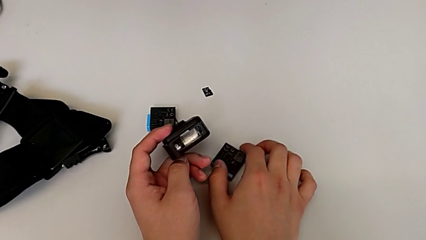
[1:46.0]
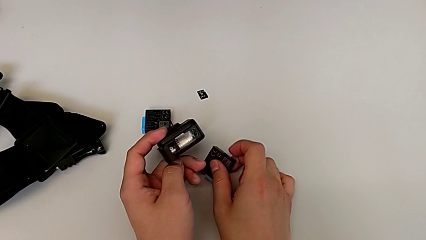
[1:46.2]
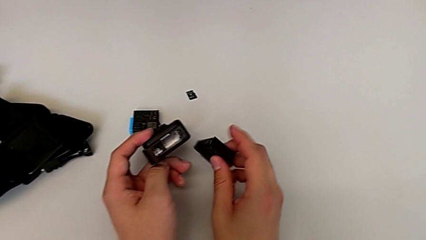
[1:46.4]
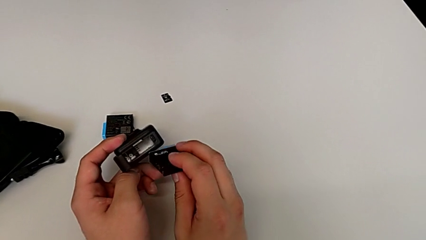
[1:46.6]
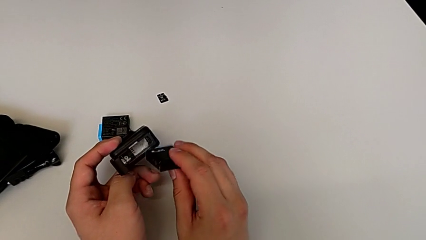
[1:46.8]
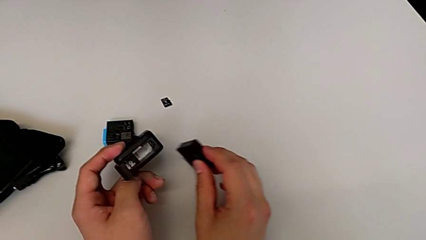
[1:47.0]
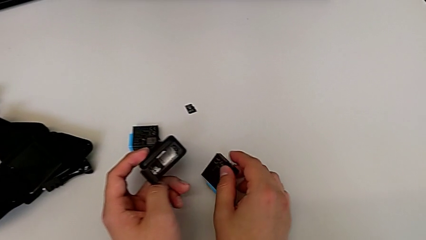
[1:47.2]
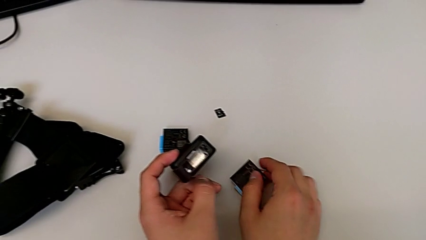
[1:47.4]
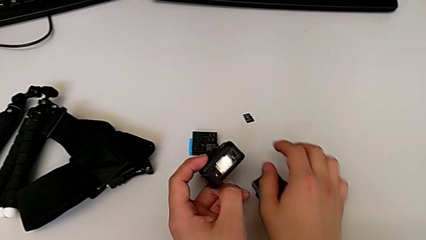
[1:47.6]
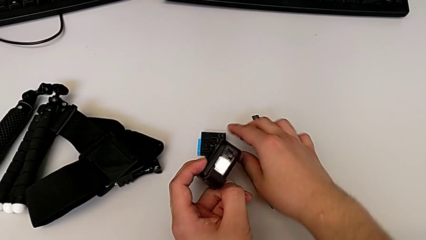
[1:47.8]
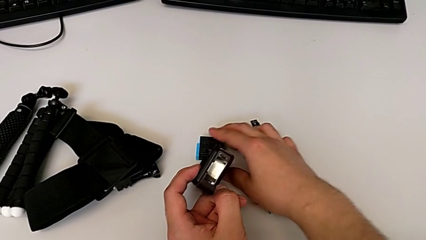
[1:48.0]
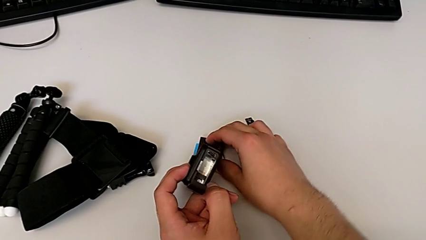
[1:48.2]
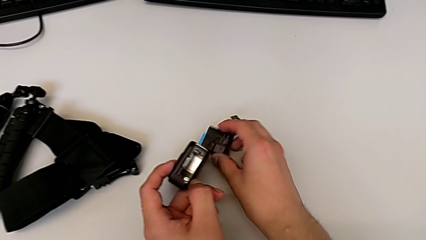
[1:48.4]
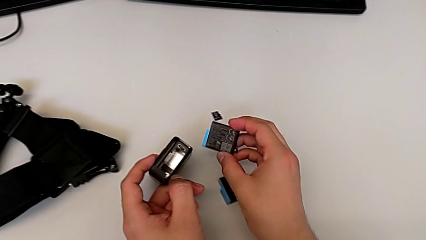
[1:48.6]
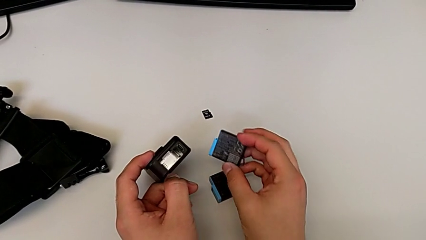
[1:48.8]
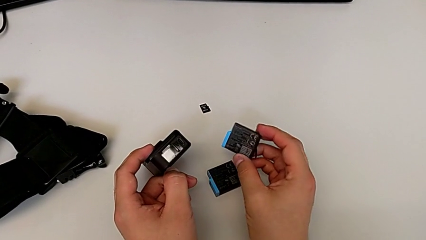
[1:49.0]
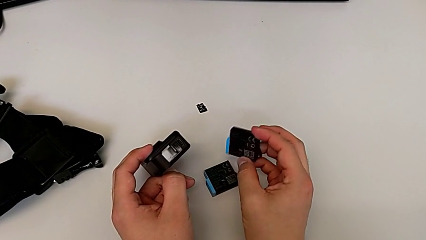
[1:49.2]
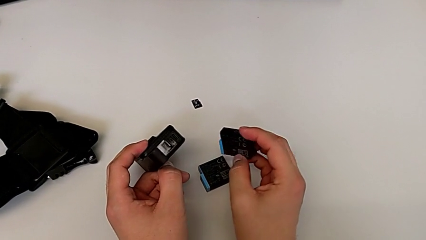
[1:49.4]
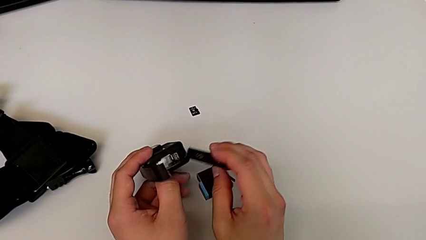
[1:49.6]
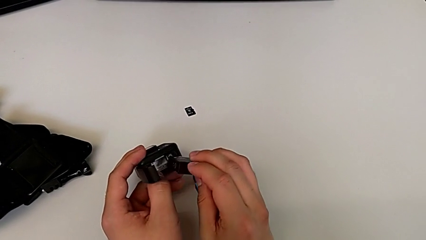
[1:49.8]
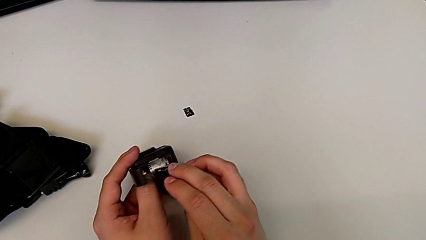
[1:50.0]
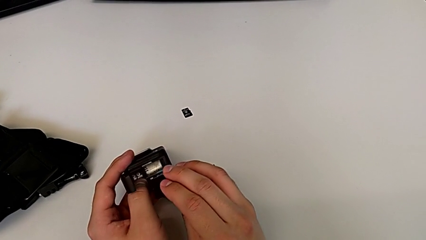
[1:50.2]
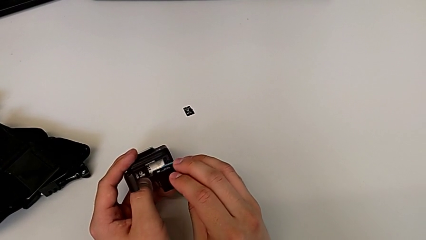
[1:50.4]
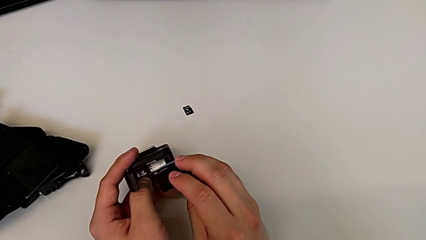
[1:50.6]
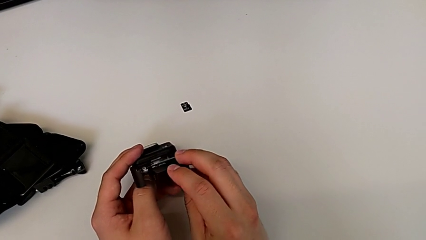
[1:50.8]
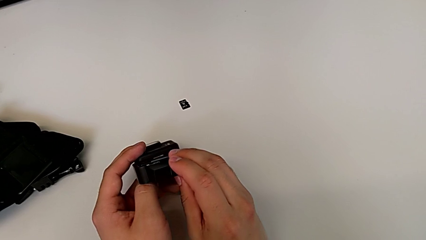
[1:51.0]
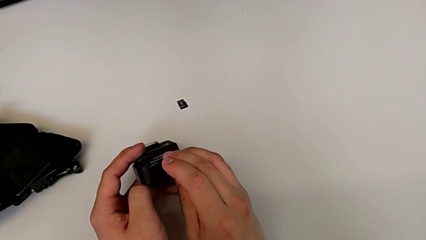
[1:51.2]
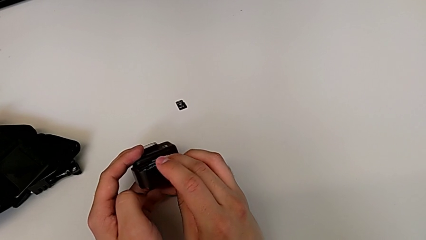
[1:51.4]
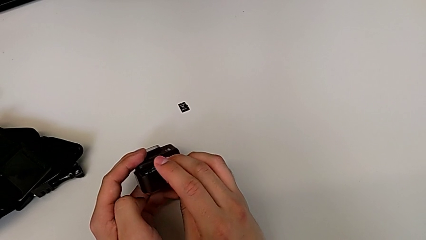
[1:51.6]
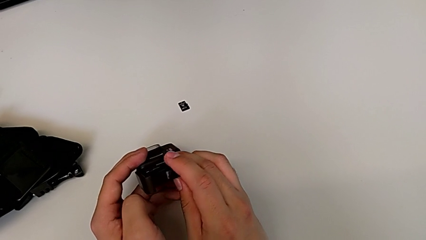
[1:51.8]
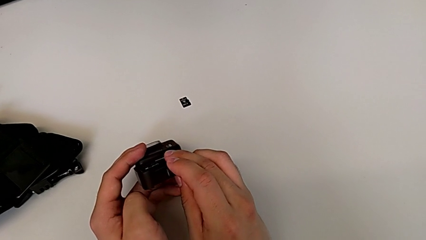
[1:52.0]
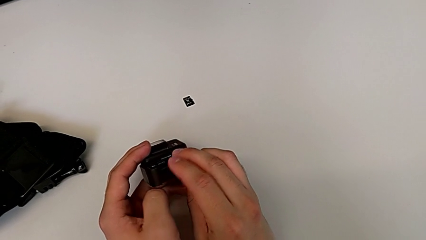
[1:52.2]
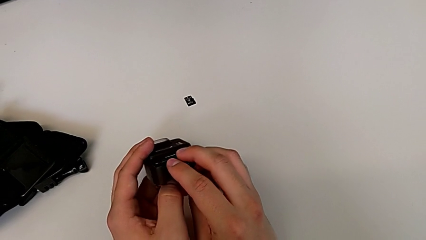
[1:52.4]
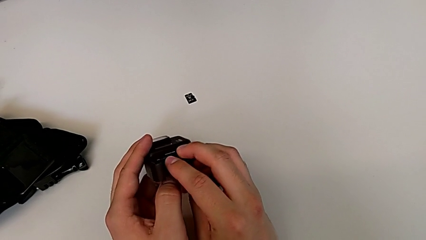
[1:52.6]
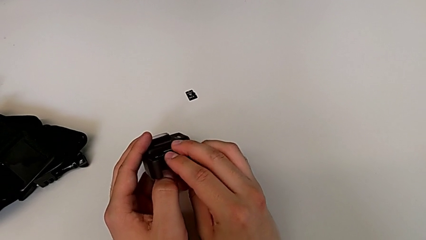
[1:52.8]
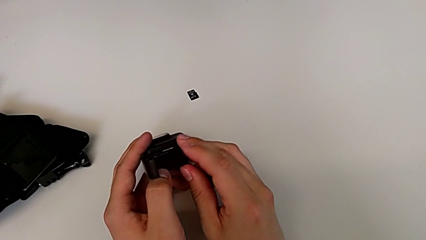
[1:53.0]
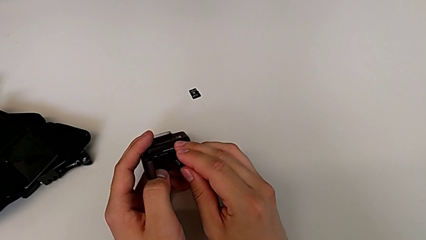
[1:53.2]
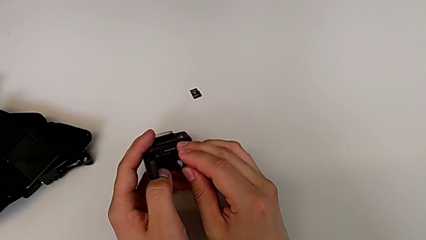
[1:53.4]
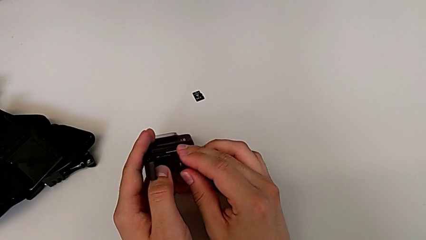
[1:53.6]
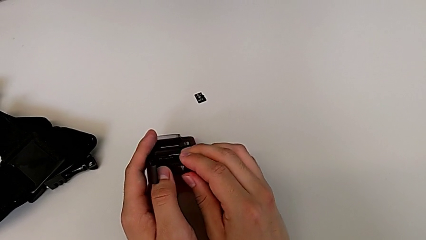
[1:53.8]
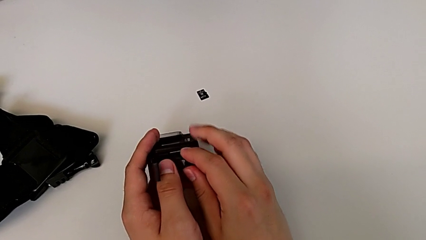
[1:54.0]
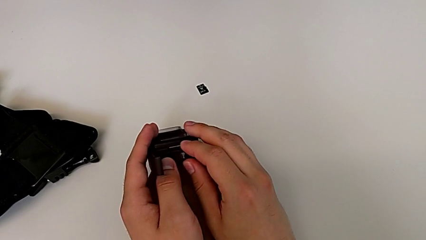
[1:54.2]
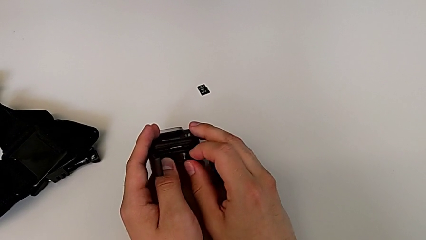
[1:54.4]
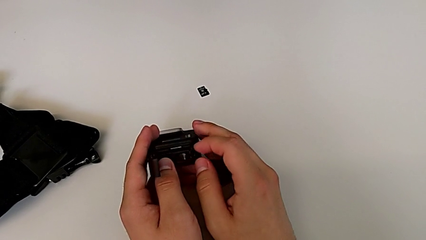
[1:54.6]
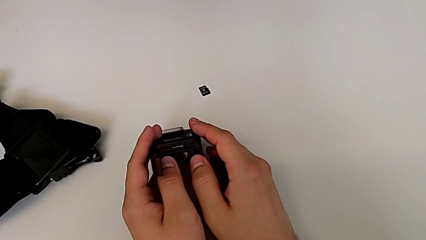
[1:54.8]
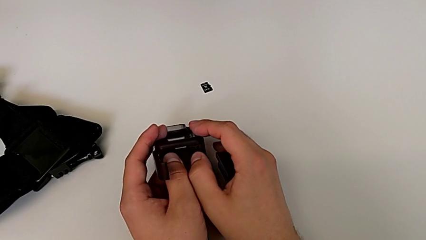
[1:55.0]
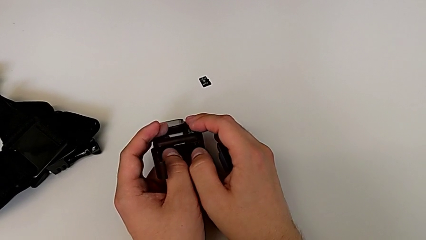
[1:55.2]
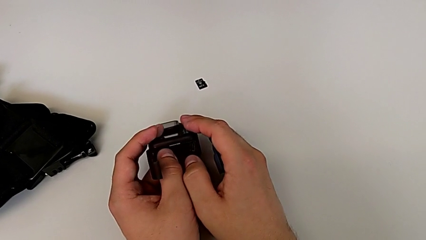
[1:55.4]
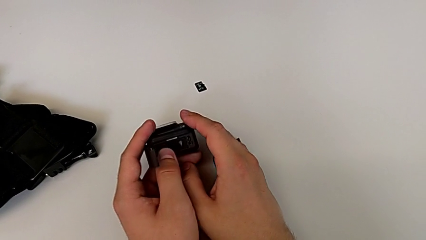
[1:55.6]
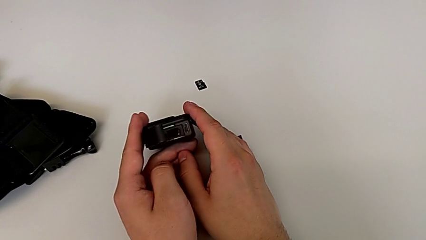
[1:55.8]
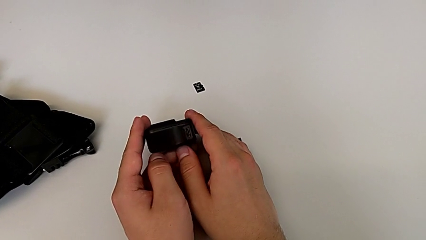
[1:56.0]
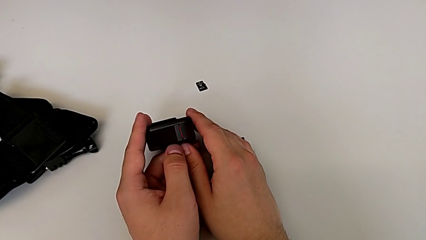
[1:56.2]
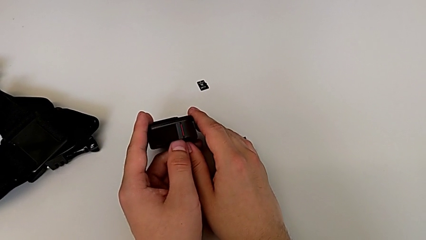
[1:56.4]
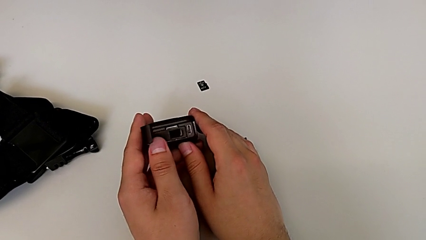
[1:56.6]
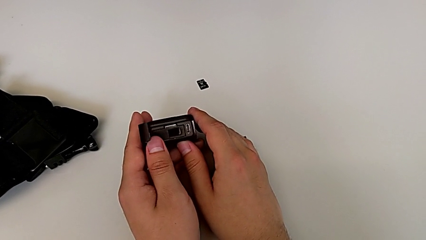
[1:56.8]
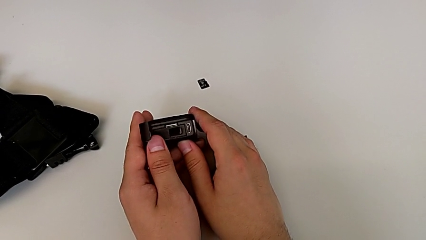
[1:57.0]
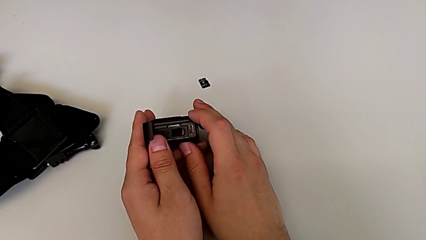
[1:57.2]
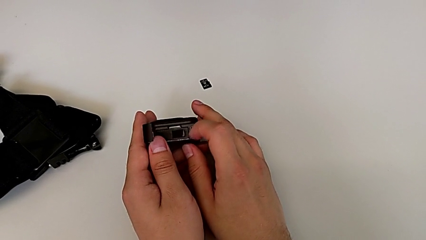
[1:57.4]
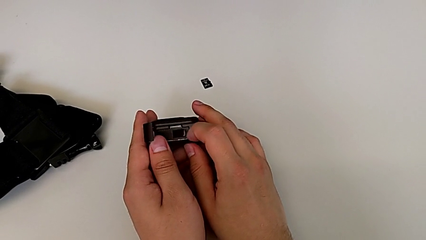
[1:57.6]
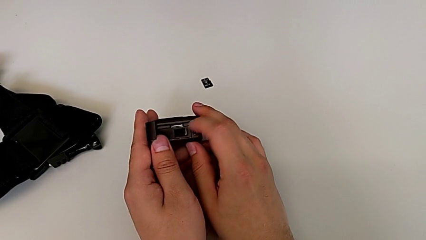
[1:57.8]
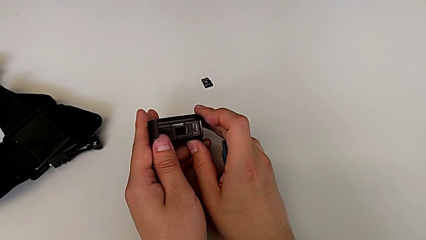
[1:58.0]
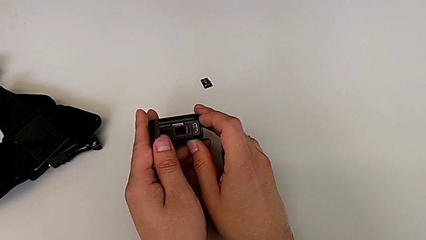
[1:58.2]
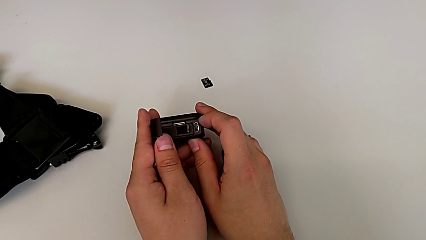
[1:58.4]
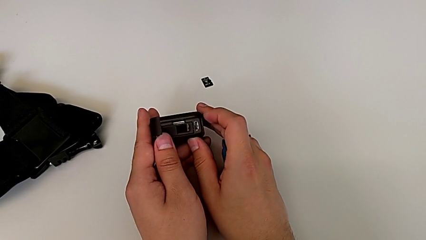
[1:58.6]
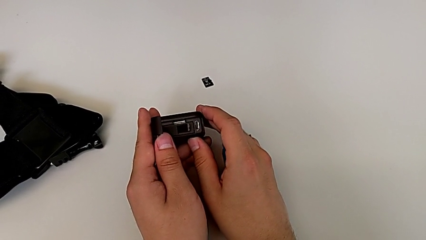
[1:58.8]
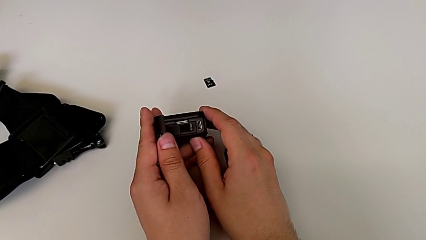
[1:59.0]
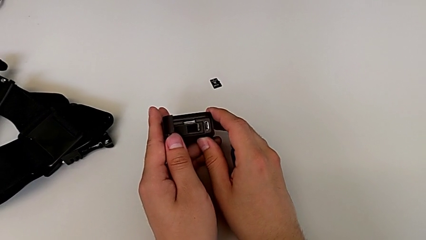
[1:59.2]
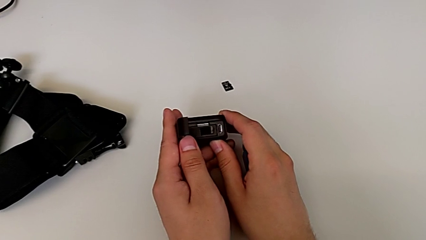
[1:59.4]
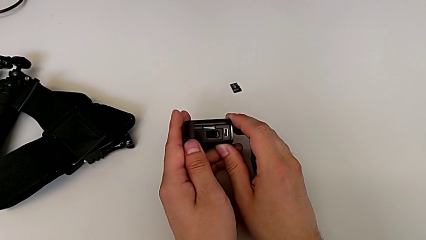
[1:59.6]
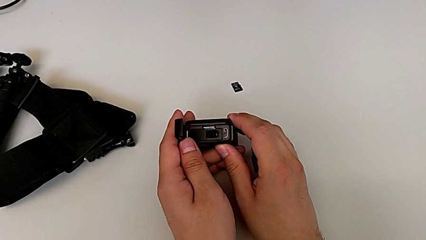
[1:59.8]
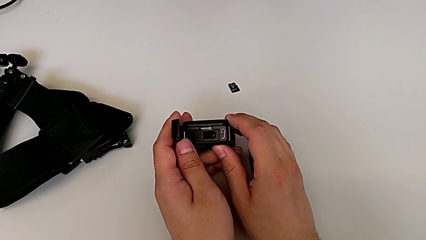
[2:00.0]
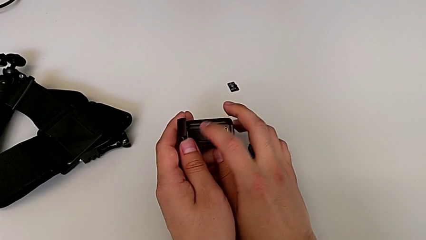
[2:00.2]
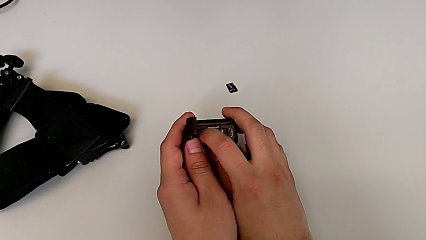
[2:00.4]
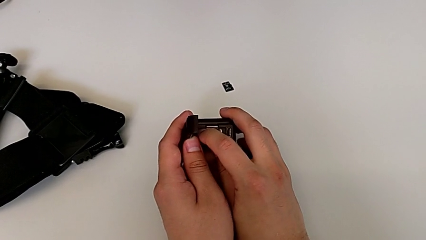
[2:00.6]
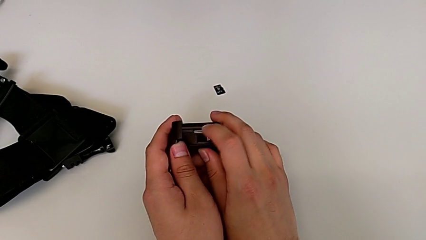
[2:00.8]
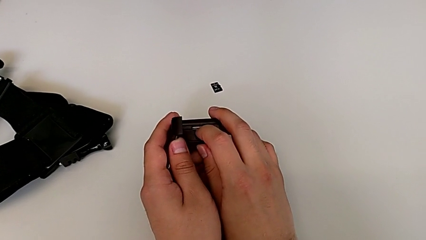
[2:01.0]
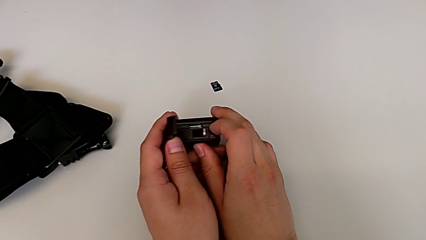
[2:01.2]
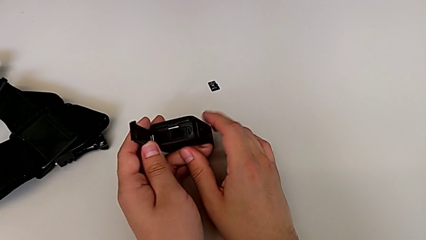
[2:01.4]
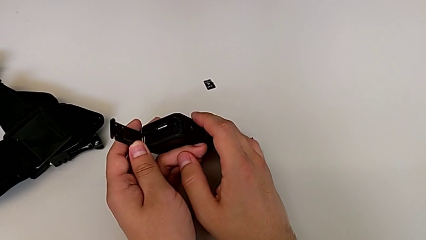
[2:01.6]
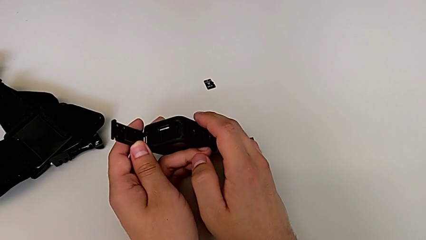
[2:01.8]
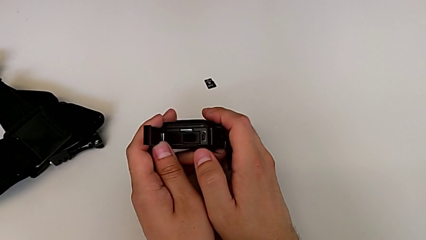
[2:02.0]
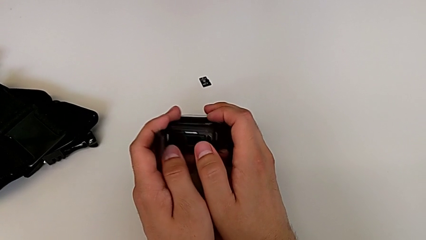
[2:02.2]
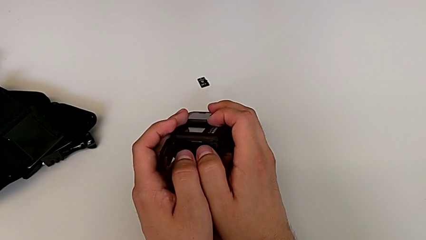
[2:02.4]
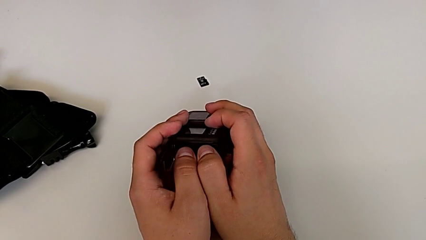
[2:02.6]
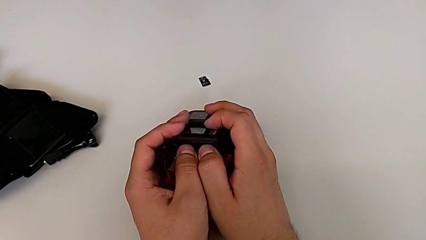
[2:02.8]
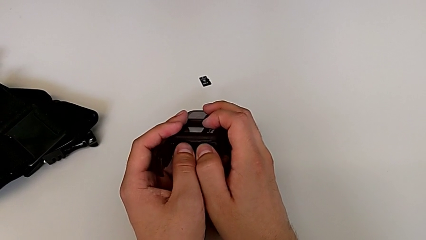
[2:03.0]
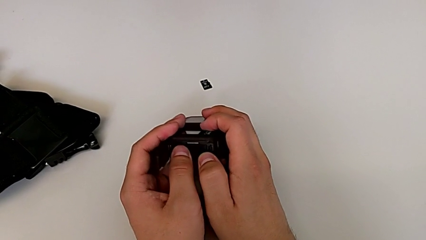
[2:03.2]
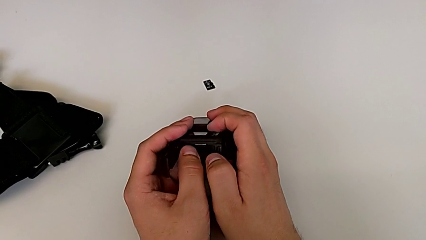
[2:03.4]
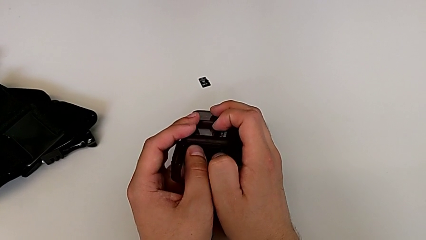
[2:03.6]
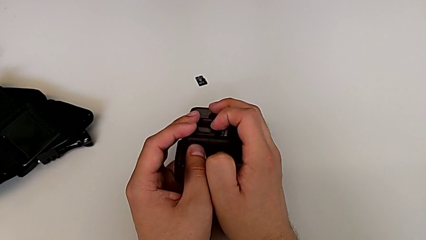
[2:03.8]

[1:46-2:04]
The camera wearer is changing the battery of the GoPro. They wrongly grab the old battery, place it, insert the new battery, push the battery, open the battery door, touch the battery and push the new battery.
